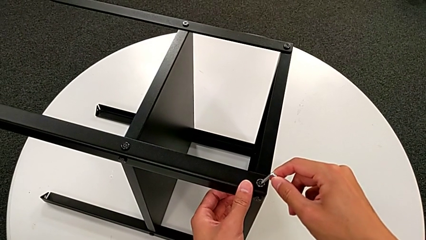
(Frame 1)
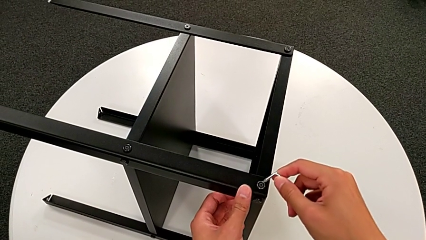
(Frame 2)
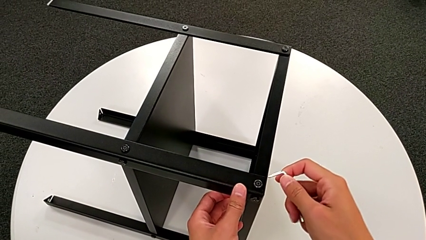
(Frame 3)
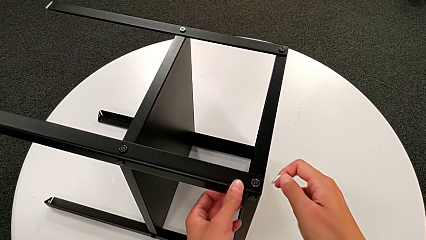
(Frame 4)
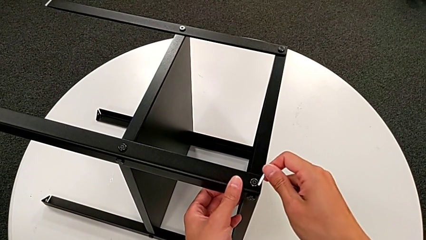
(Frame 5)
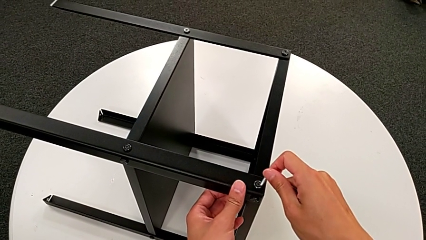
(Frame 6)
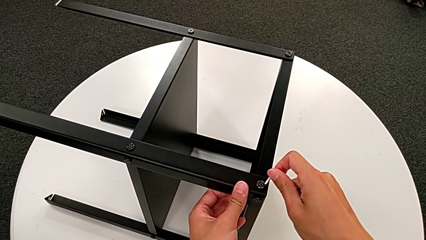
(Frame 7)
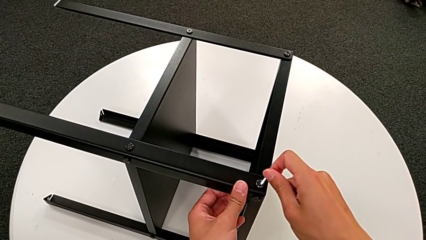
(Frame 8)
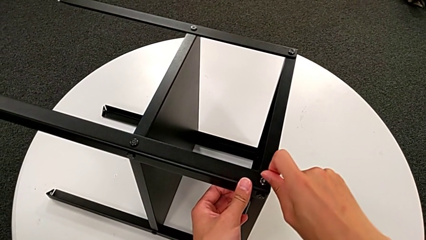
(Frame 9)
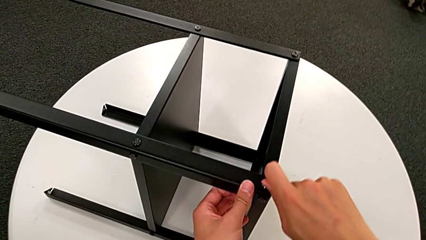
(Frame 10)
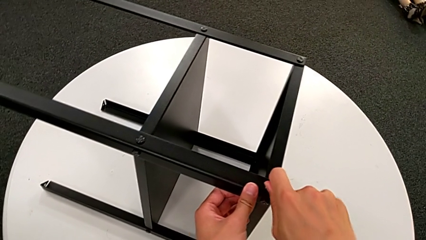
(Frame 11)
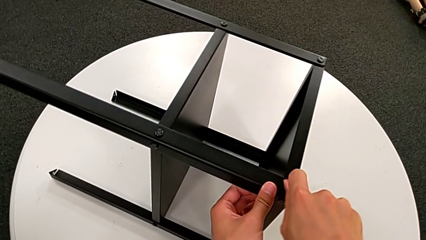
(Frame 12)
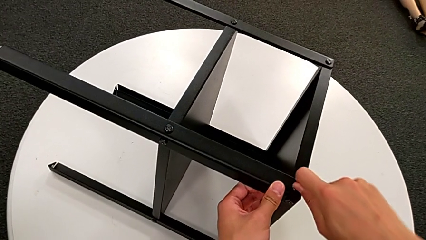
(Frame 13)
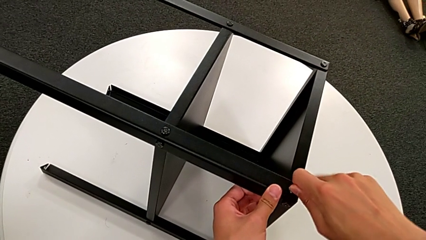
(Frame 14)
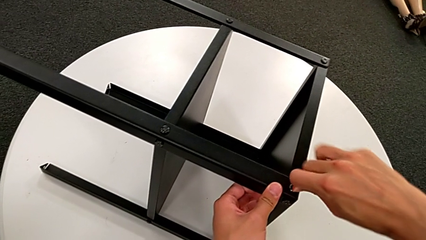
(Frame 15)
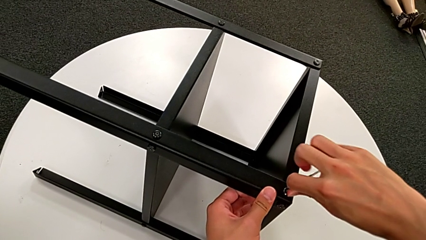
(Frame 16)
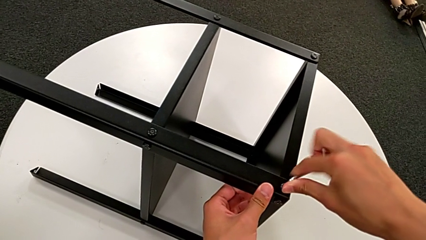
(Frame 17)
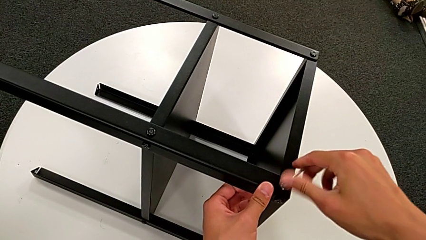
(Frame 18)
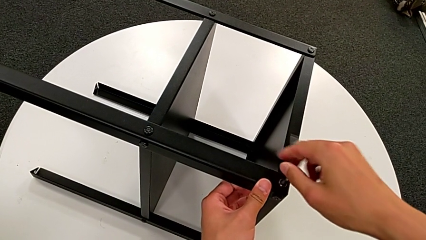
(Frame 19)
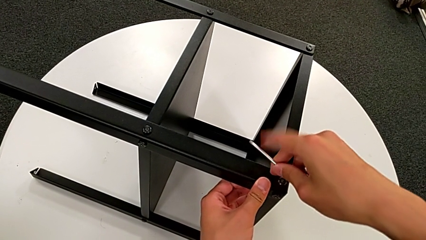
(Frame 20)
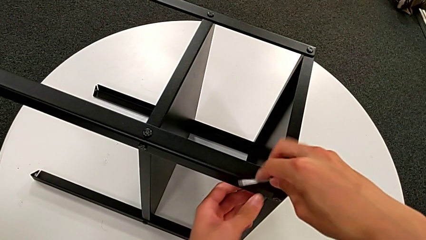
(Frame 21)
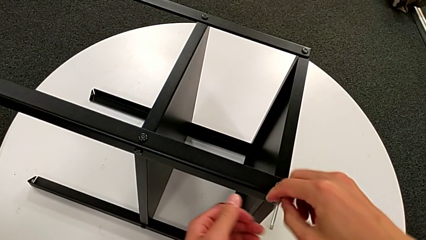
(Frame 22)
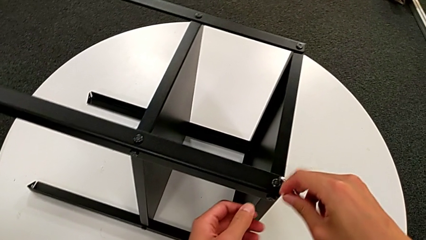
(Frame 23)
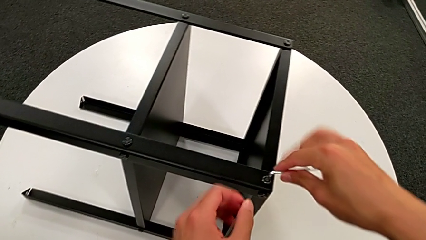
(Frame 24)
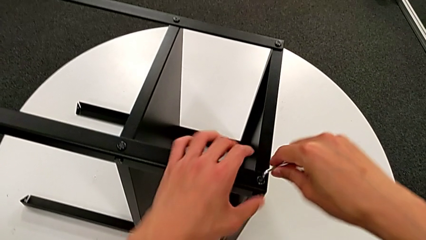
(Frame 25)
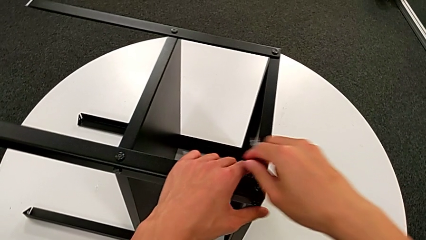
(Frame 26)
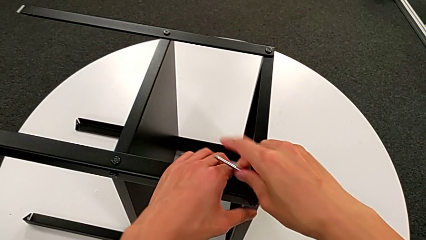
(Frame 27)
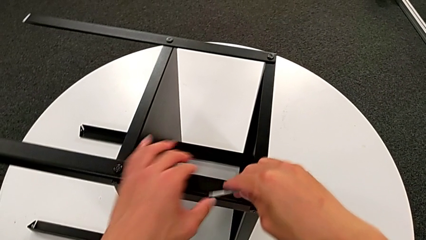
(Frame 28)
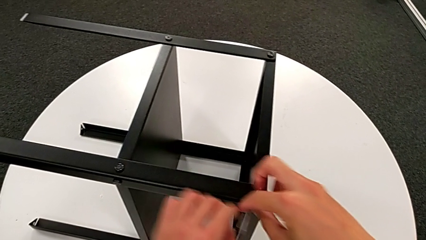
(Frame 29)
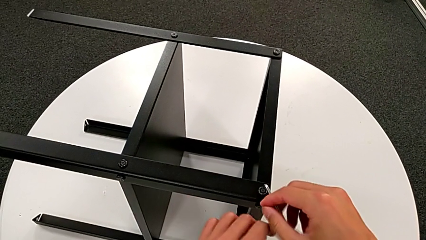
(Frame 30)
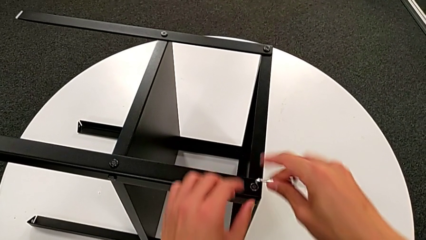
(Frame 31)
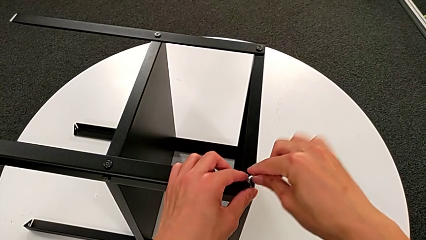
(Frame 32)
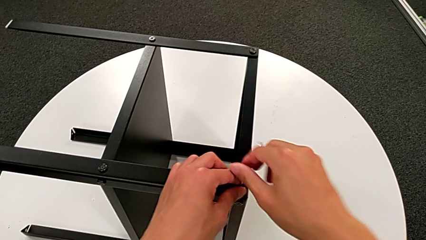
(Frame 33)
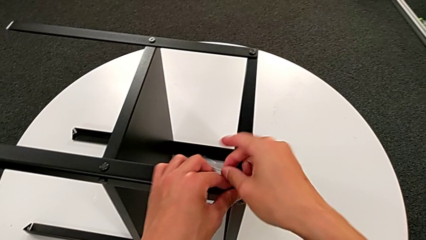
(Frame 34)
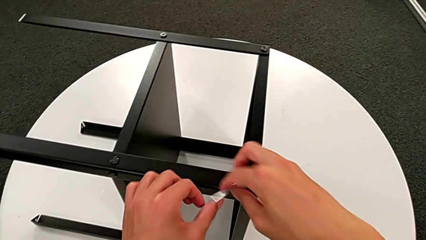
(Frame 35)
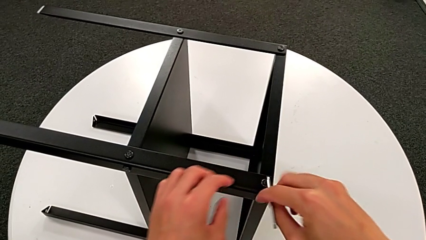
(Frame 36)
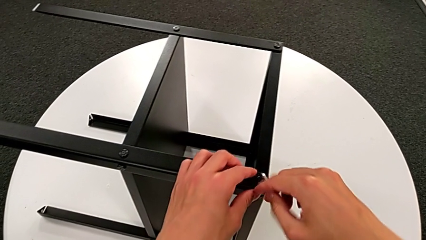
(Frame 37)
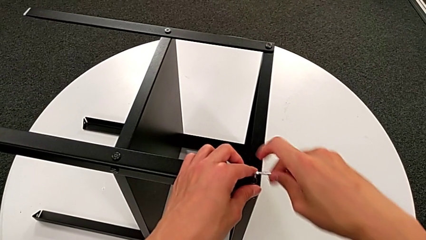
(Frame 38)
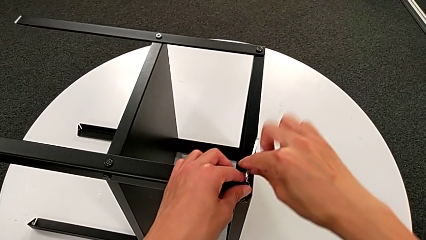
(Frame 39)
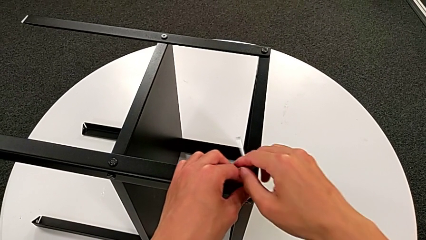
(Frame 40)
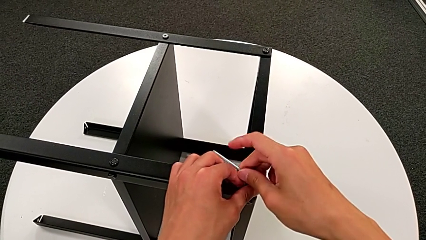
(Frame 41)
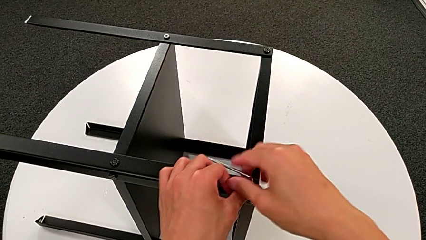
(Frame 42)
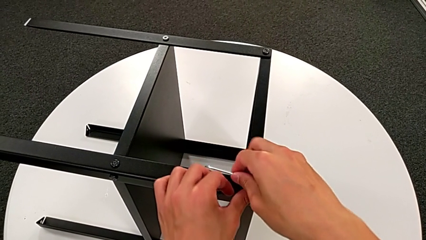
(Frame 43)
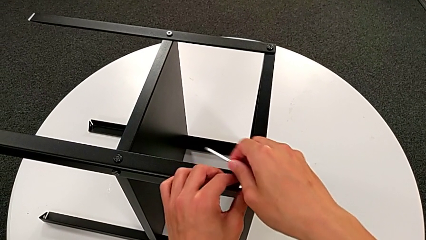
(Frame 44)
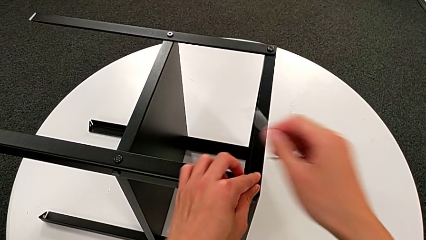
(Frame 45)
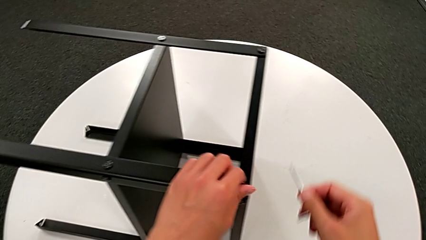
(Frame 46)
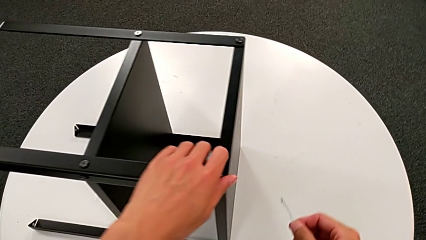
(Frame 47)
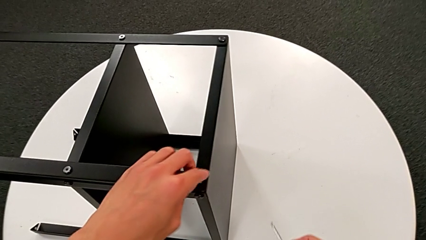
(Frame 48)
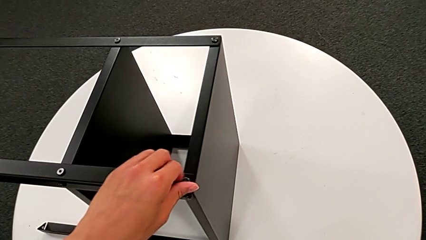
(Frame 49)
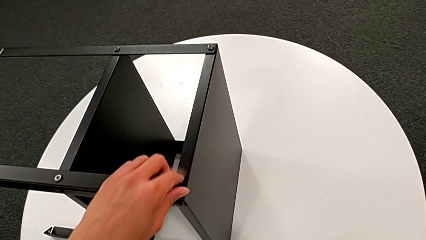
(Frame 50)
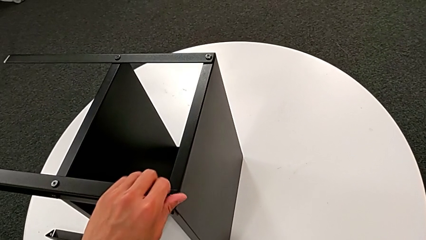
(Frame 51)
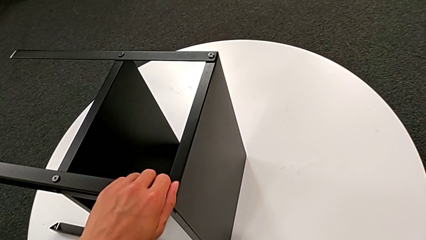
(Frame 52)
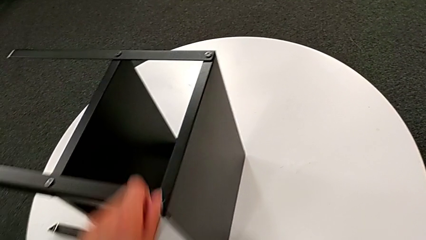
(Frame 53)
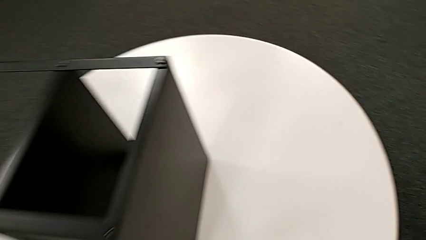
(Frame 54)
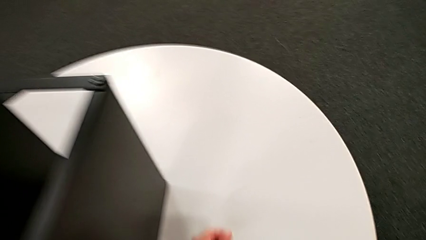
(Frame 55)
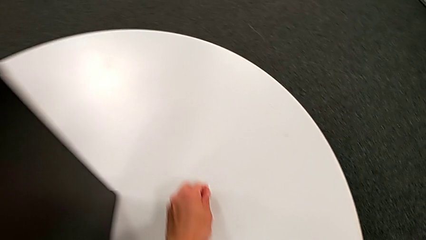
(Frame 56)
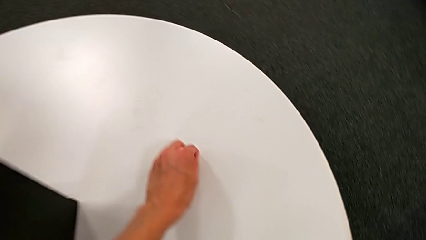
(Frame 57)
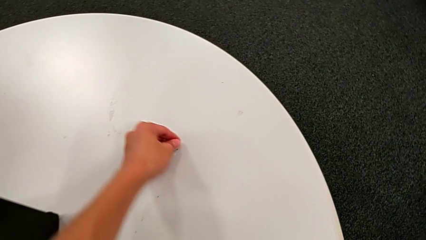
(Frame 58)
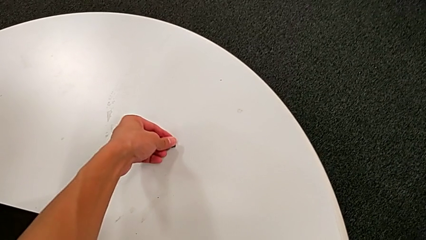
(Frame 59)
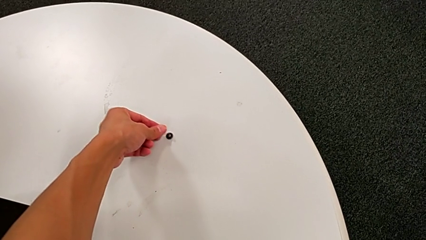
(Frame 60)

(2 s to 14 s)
The camera wearer unscrews the first hex socket head on the leg. They insert the Allen wrench, unscrew the hex socket head, withdraw the Allen wrench, unscrew the hex socket head, disassemble it and place it.

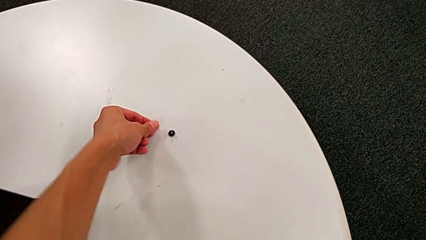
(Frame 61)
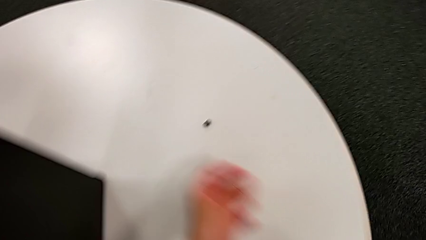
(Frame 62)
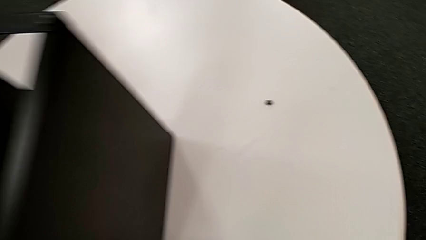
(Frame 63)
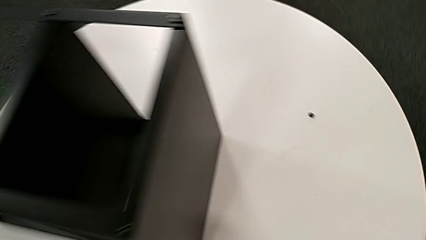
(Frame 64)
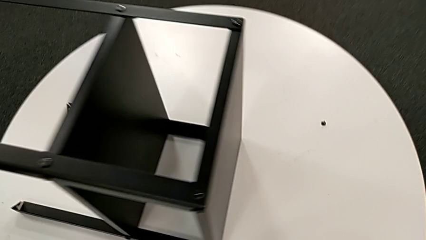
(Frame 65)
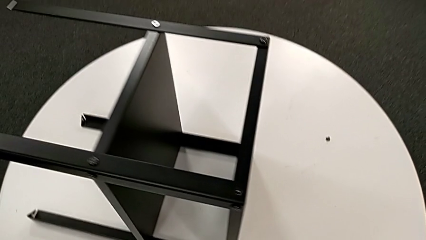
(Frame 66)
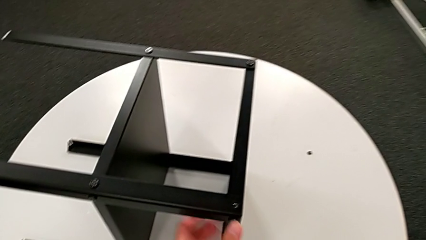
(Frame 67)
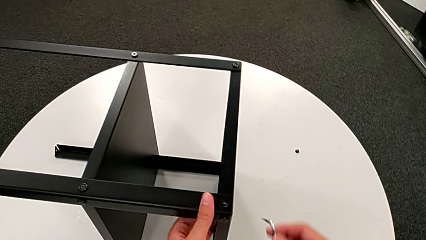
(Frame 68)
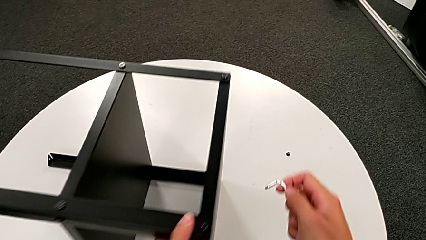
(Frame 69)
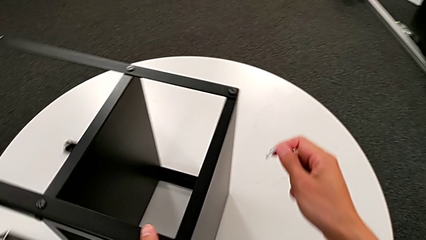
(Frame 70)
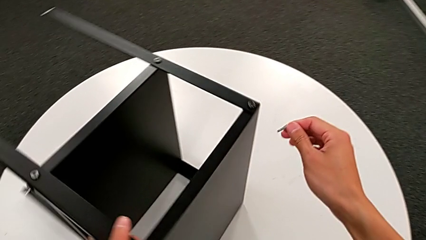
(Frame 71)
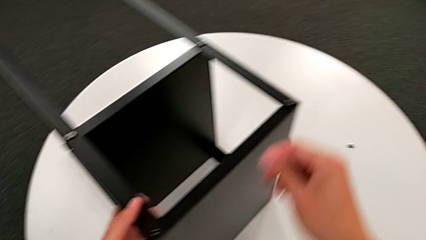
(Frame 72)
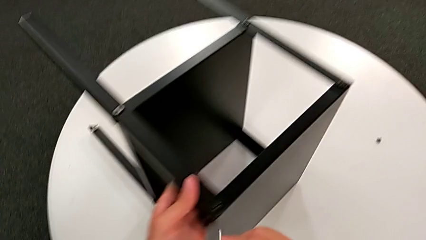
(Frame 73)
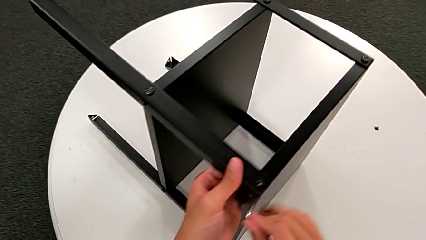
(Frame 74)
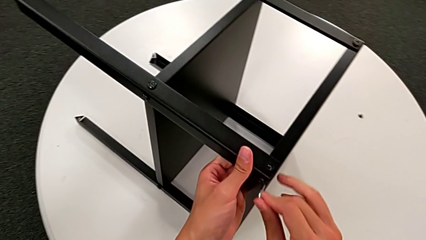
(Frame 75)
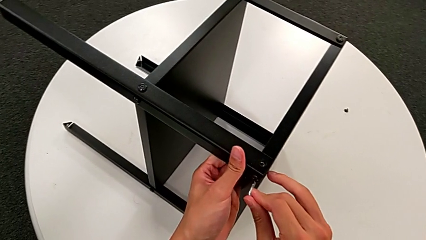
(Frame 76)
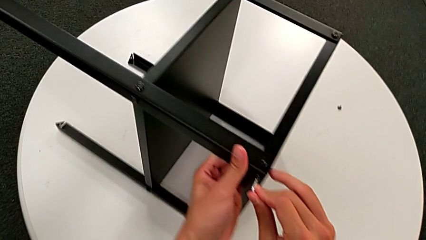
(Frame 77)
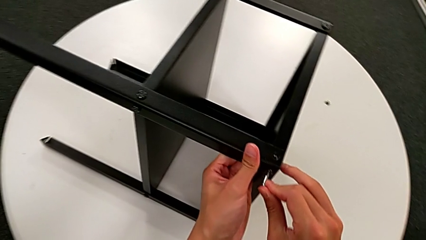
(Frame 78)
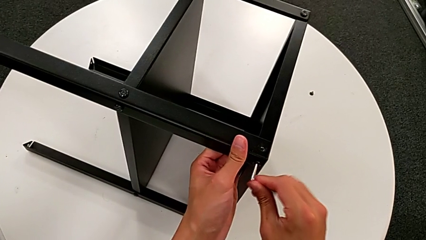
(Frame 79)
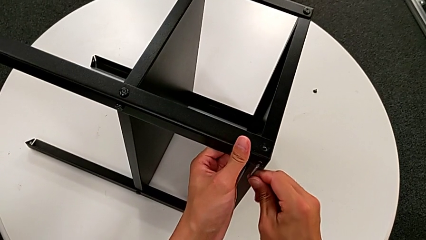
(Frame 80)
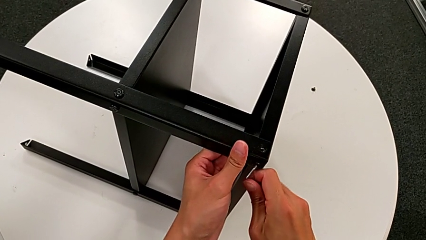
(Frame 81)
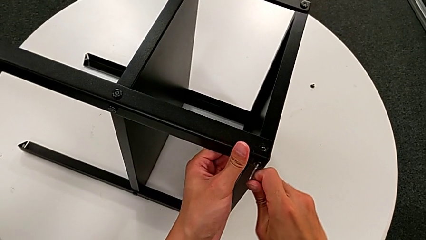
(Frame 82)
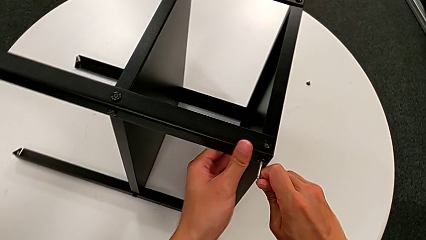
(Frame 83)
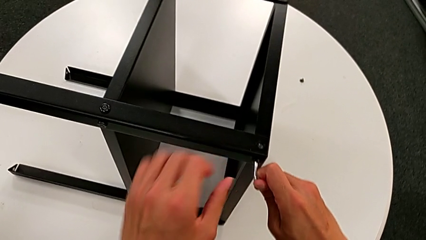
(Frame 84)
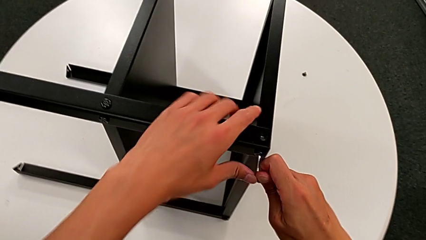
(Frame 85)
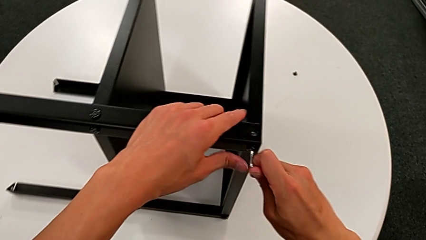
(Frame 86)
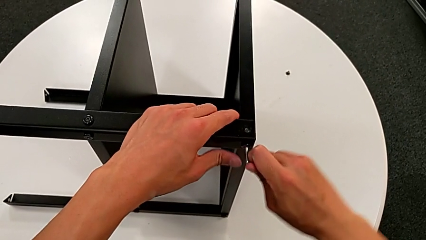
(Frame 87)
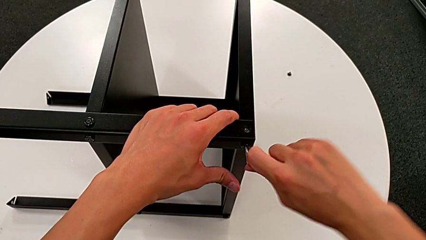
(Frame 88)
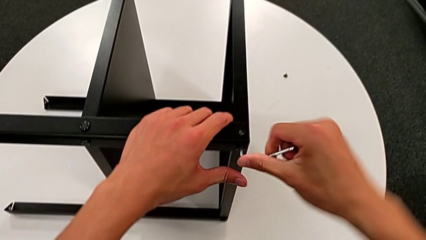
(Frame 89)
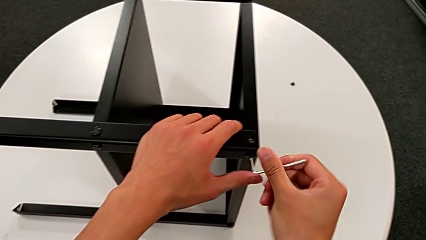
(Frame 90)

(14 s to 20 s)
The camera wearer is unscrewing the second hex socket head on the leg. They grab the nightstand, rotate it, approach the hex socket head and insert the Allen wrench.
